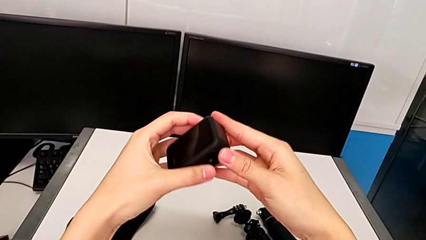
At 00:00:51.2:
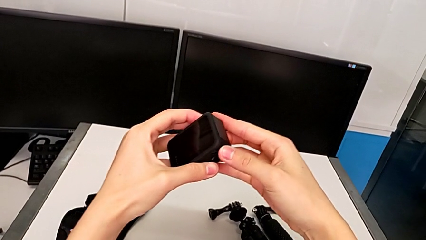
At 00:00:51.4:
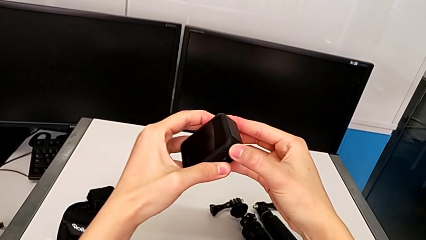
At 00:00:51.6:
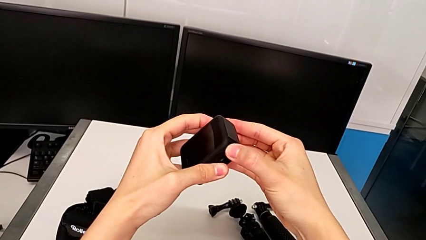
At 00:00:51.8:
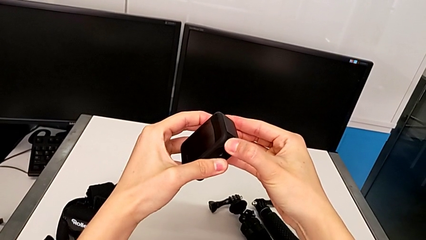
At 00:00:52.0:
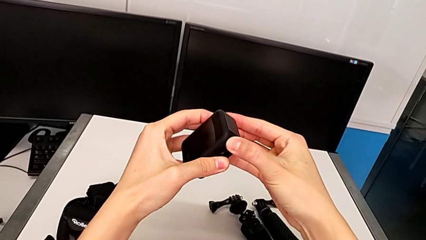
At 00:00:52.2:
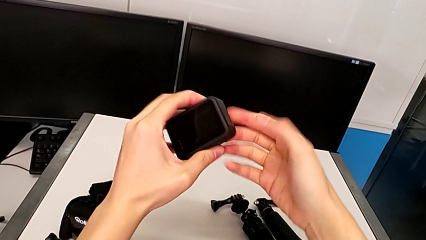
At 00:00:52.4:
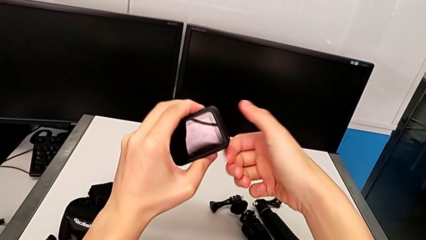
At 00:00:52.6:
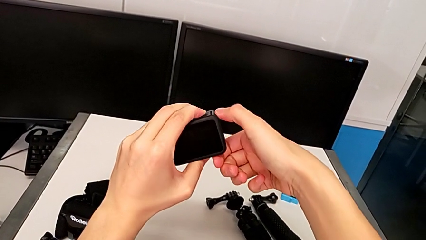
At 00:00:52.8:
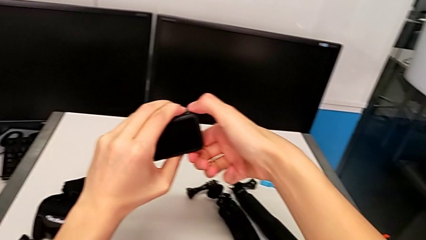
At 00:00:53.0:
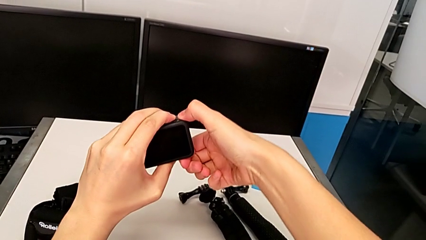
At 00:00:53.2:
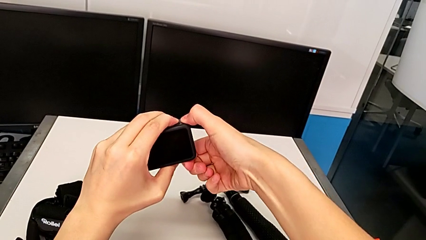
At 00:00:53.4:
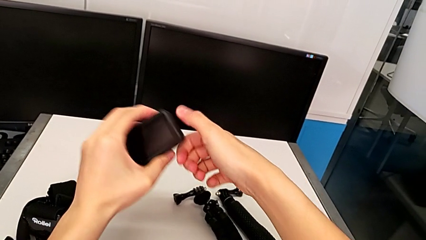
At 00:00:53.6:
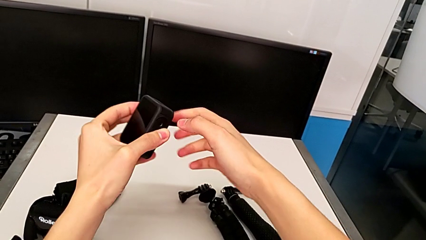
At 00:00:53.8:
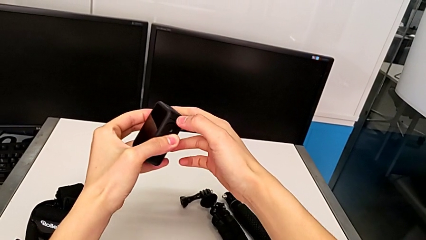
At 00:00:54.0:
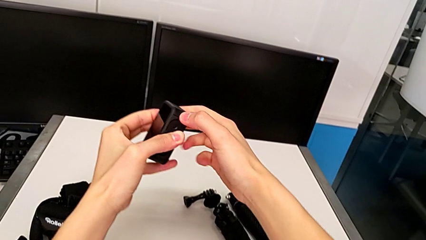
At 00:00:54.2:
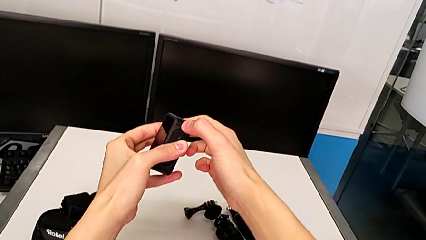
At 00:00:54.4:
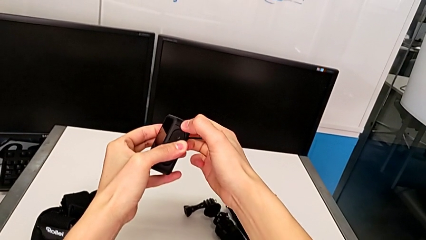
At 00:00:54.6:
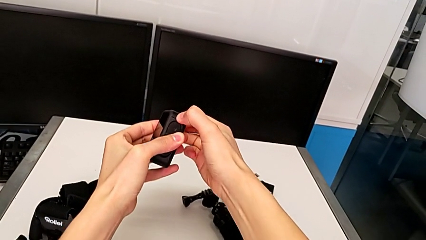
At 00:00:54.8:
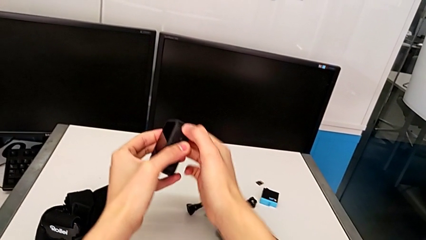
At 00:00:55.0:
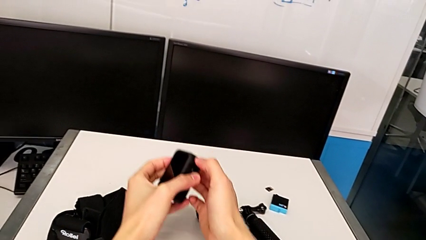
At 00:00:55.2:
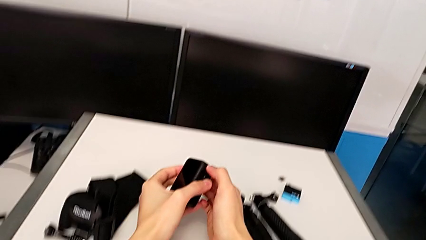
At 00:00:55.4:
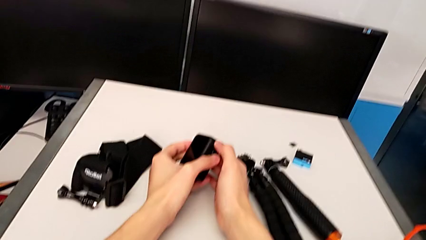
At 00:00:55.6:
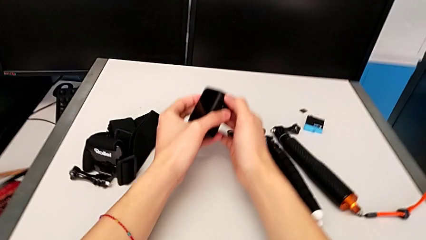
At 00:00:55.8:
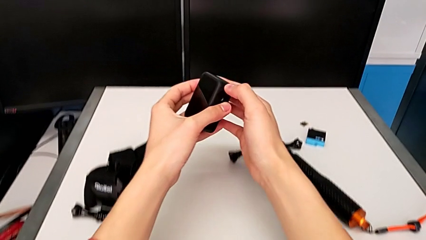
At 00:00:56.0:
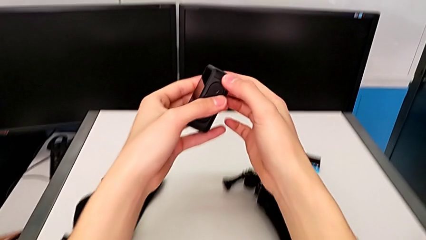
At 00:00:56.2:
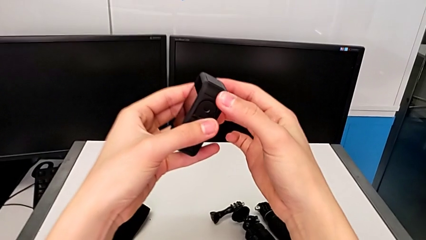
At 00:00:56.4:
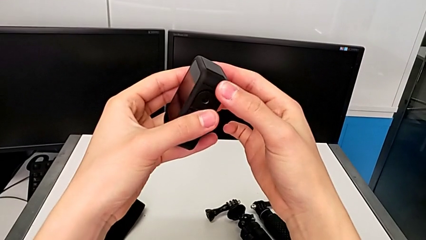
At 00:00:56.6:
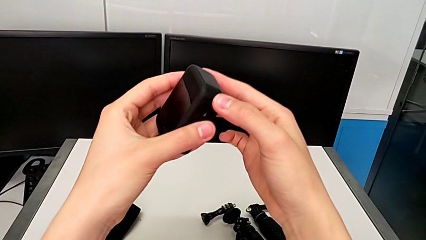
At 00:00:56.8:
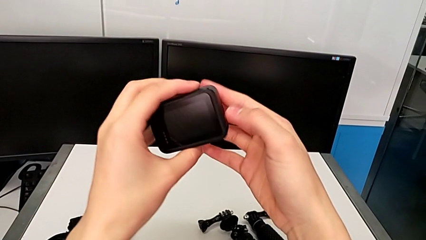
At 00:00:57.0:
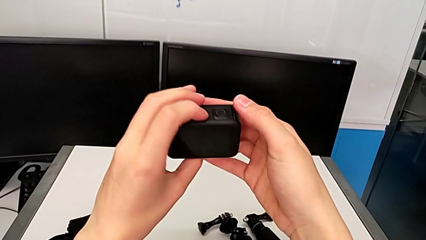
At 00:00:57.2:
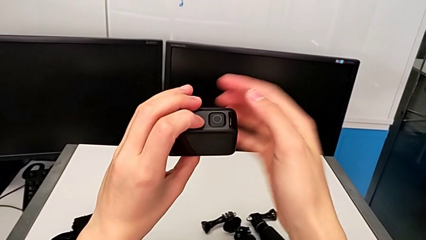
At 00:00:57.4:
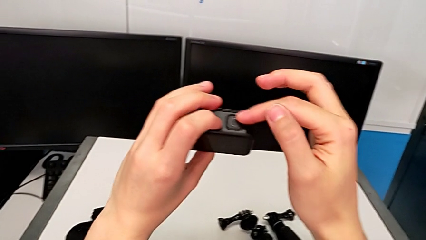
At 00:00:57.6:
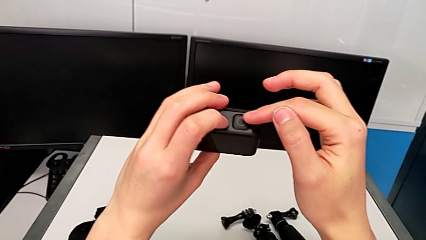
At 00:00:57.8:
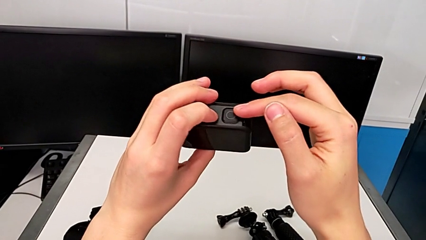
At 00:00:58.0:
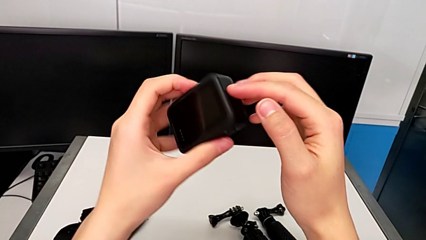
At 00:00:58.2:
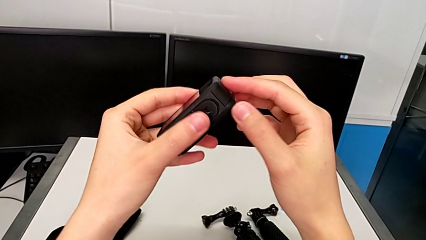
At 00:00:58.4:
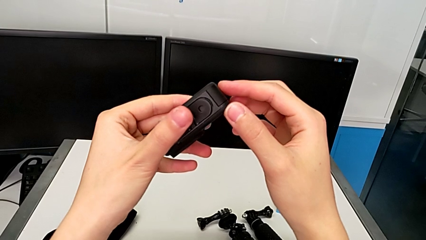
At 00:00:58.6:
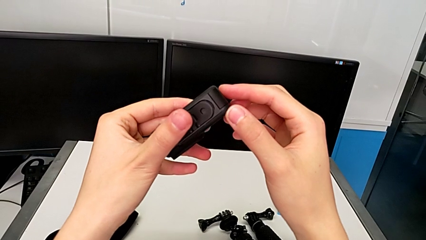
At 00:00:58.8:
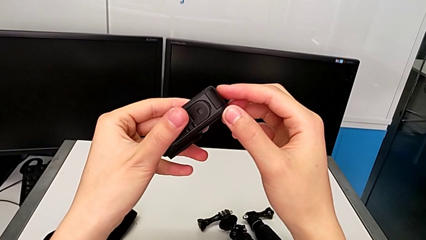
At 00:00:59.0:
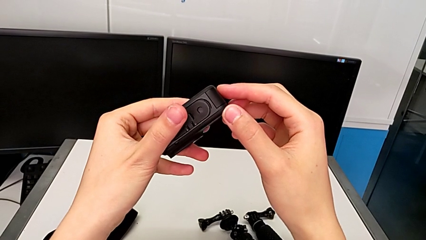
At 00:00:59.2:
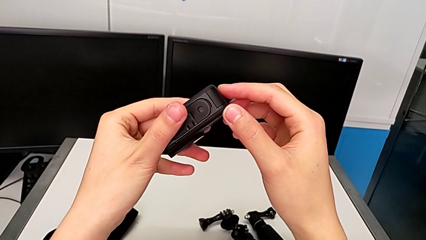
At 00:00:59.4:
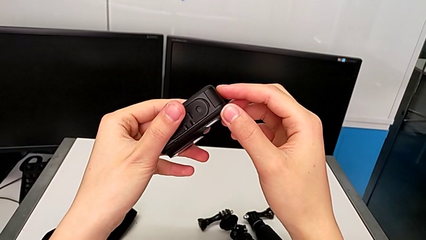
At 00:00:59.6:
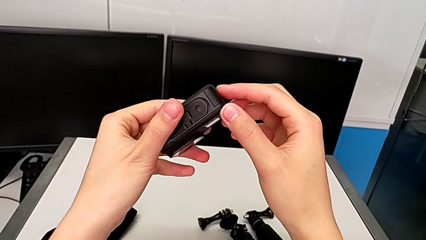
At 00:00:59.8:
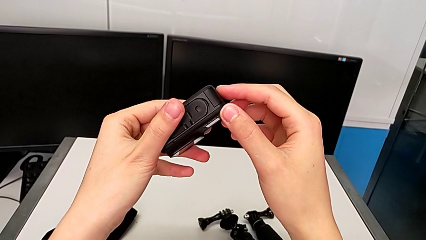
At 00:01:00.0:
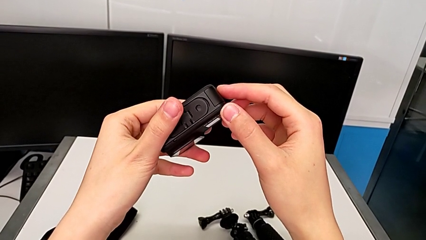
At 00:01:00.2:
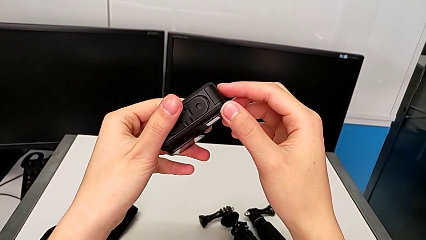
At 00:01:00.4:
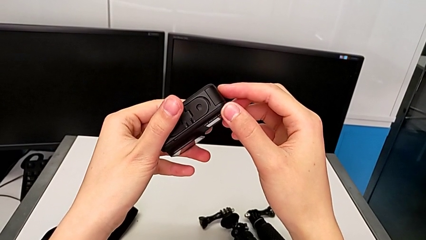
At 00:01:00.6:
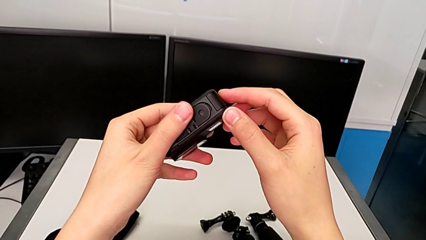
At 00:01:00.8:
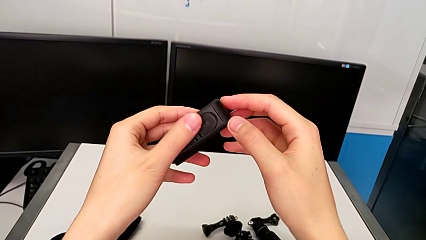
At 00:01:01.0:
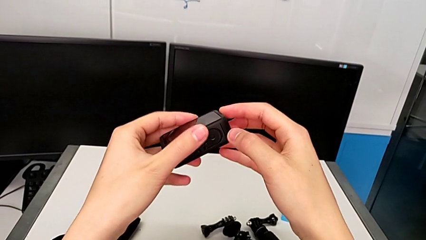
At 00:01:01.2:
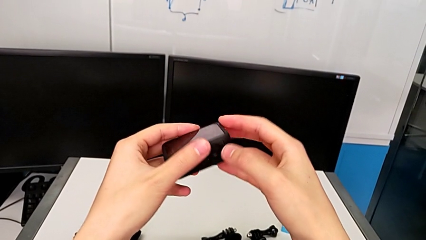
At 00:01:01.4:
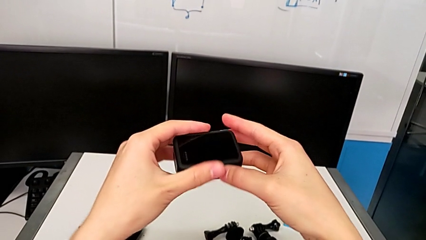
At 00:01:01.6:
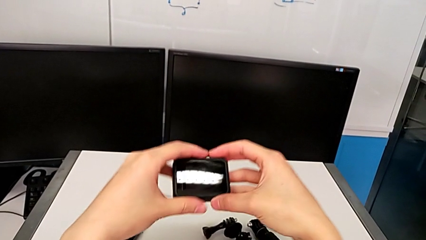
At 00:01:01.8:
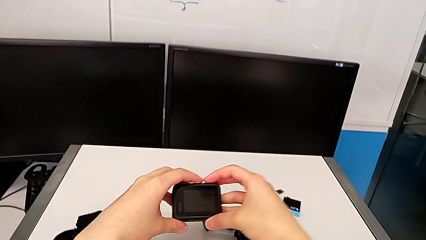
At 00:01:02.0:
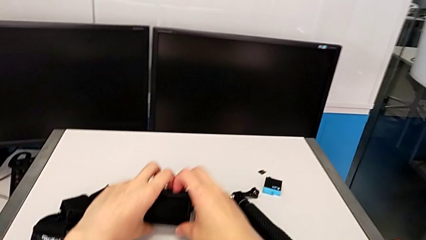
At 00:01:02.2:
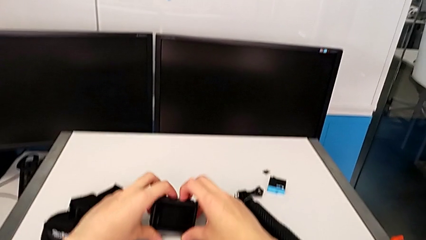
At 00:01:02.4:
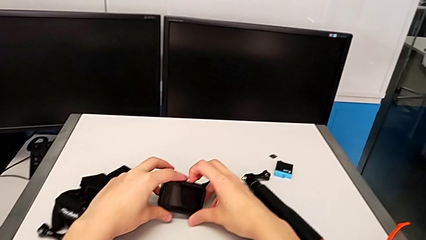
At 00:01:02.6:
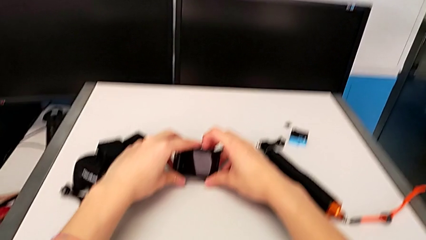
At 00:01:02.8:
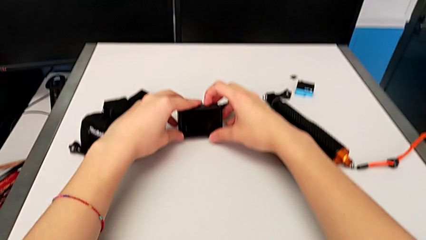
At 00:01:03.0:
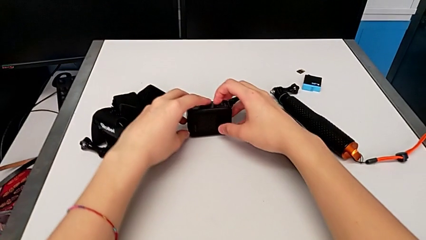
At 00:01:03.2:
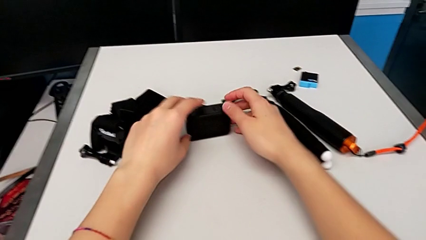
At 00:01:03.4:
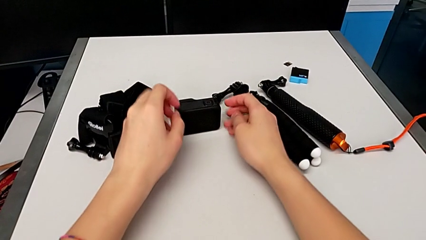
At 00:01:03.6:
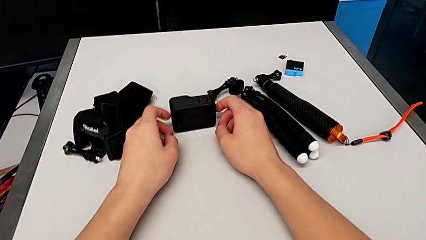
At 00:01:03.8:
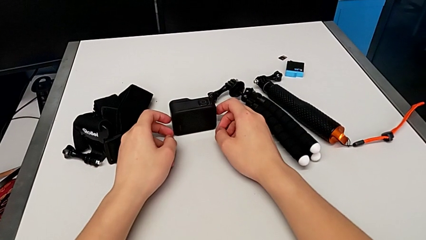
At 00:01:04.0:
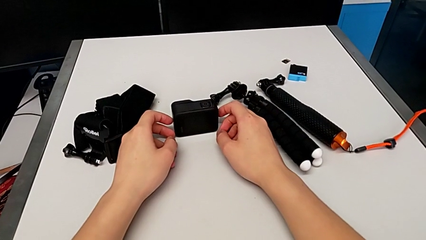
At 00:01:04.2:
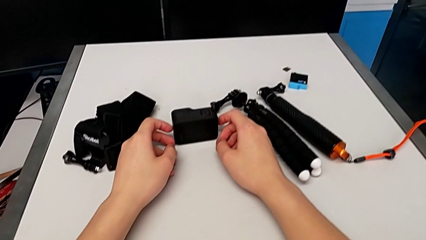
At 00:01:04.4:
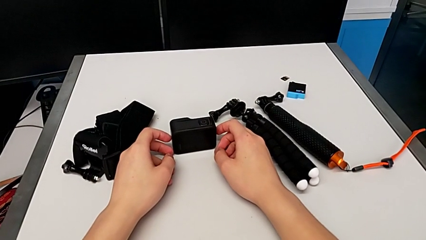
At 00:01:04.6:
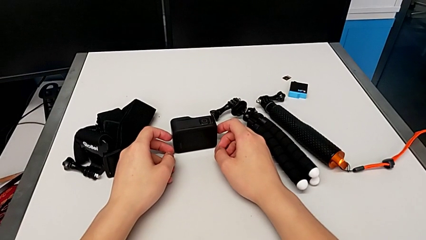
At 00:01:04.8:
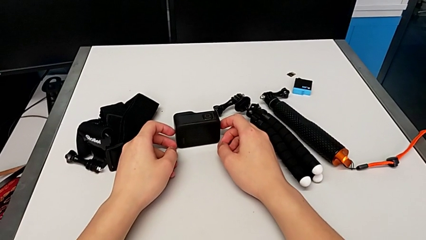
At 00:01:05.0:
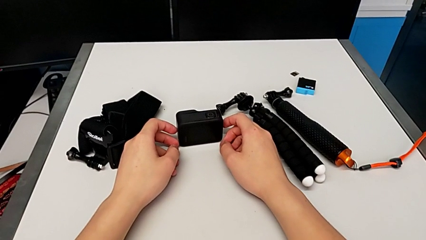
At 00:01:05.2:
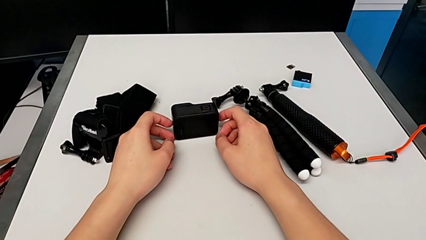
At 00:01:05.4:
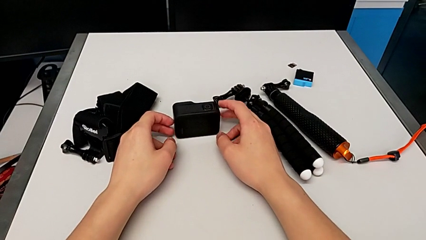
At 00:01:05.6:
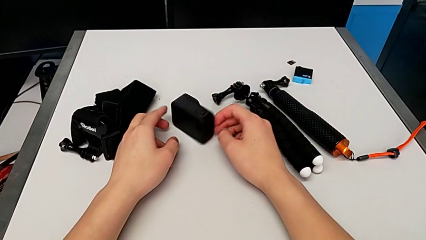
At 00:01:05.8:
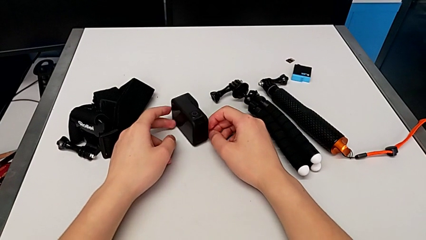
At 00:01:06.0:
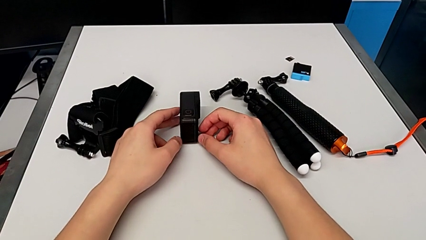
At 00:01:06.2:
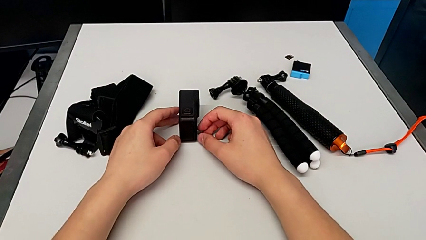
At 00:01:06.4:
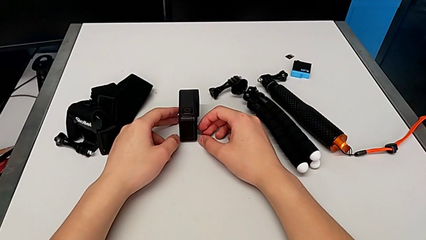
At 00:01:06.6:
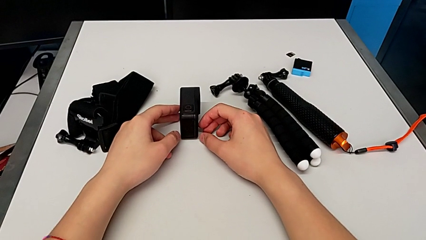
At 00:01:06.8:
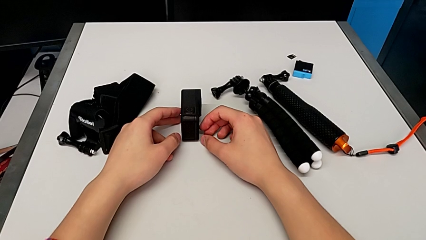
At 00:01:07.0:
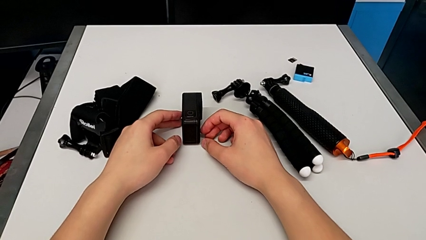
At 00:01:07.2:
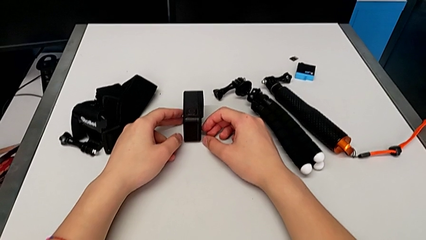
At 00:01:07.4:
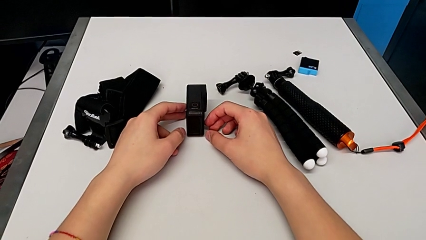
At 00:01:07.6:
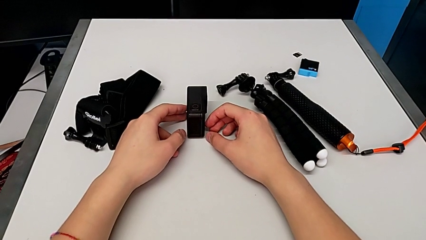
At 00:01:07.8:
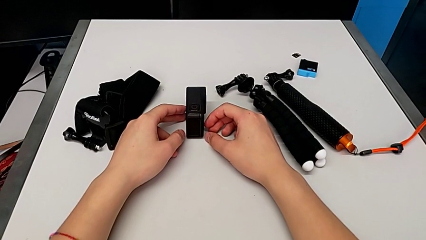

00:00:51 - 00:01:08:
The camera wearer is changing the battery for the GoPro. They wrongly press the battery door, inspect the GoPro, place the low GoPro and rotate it.
